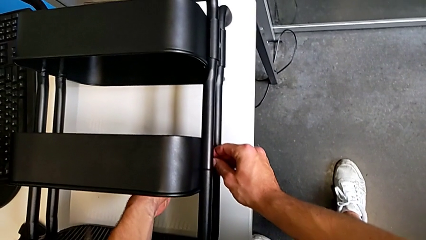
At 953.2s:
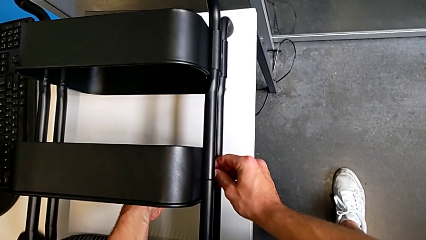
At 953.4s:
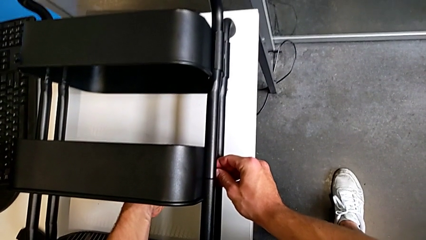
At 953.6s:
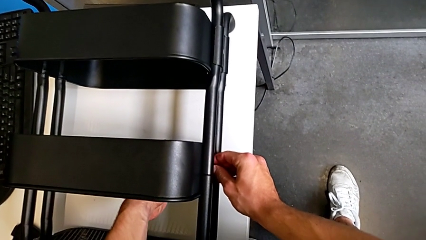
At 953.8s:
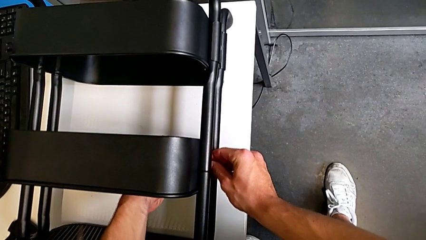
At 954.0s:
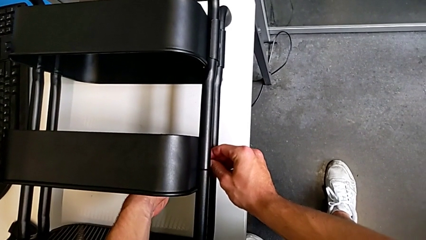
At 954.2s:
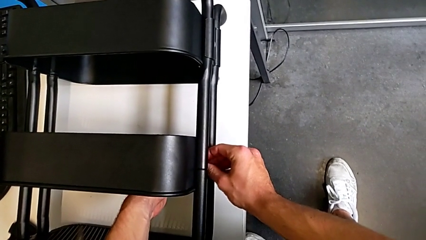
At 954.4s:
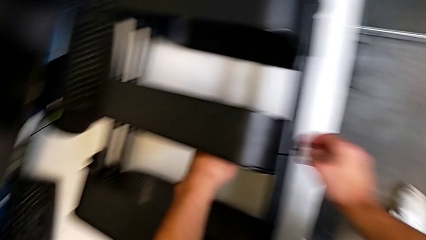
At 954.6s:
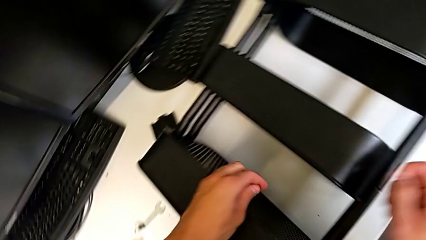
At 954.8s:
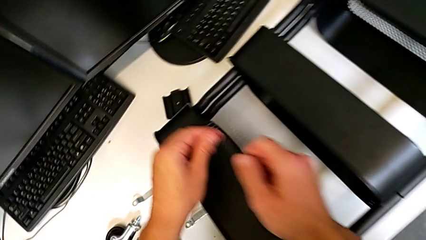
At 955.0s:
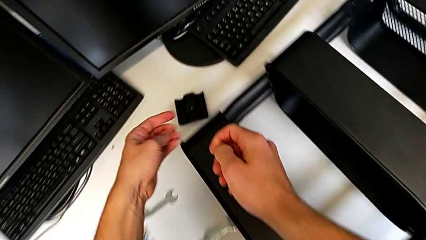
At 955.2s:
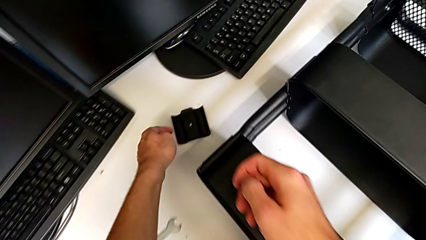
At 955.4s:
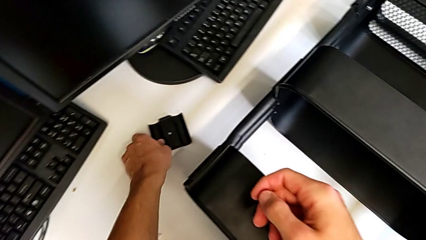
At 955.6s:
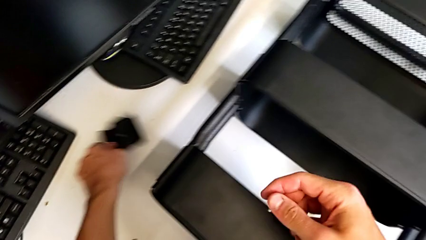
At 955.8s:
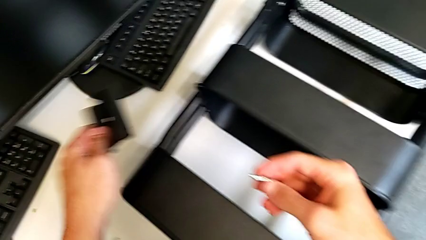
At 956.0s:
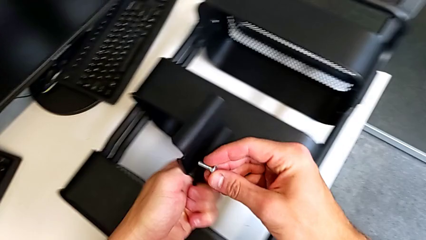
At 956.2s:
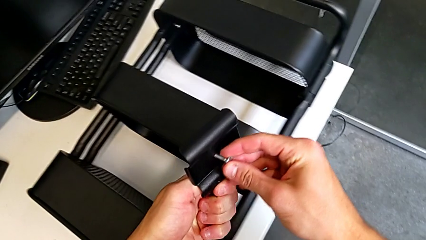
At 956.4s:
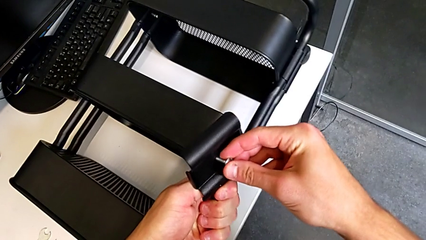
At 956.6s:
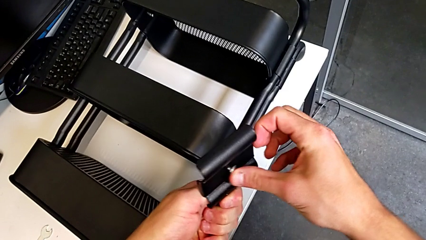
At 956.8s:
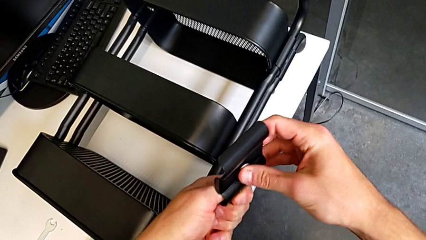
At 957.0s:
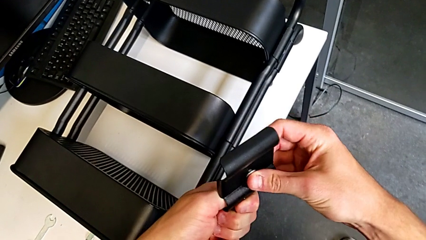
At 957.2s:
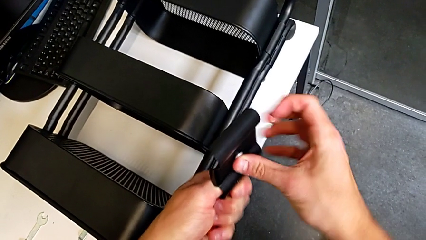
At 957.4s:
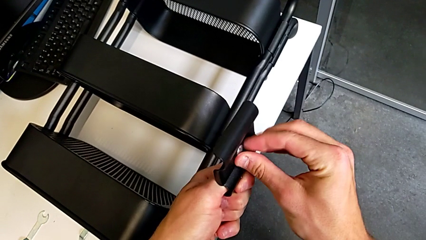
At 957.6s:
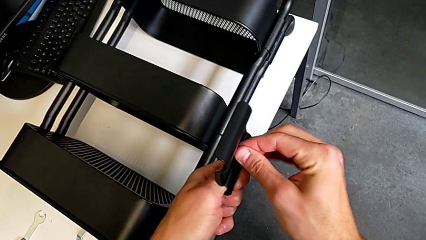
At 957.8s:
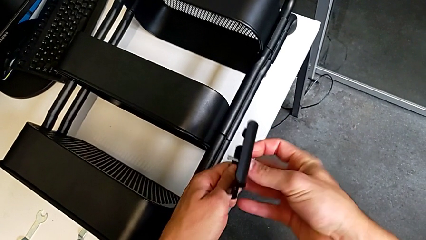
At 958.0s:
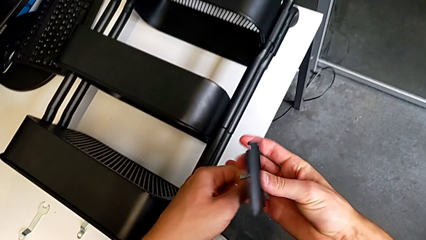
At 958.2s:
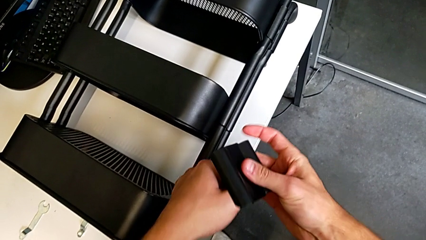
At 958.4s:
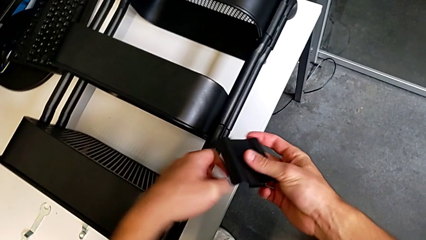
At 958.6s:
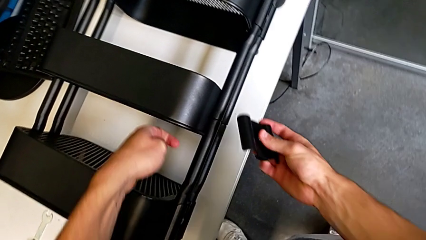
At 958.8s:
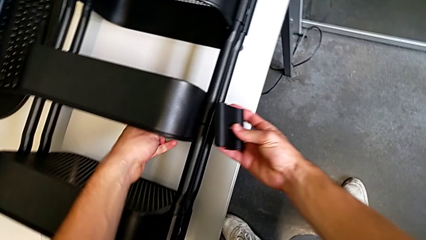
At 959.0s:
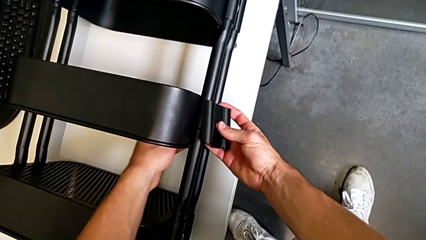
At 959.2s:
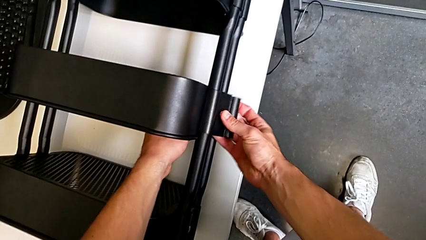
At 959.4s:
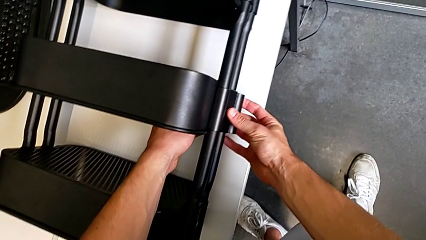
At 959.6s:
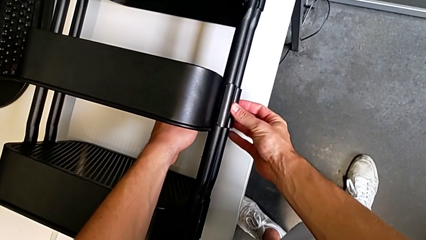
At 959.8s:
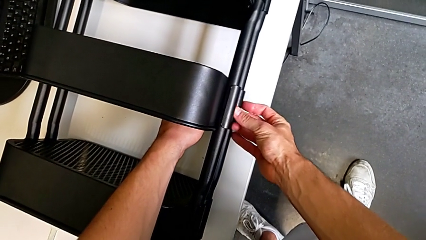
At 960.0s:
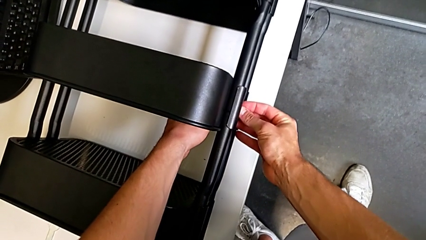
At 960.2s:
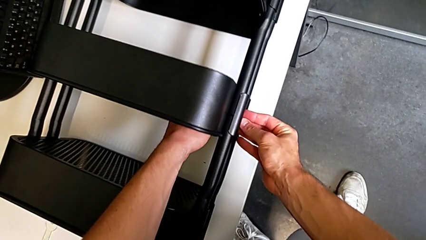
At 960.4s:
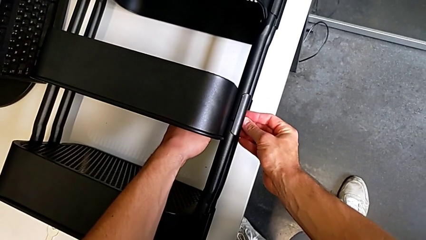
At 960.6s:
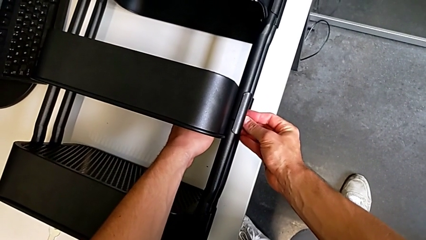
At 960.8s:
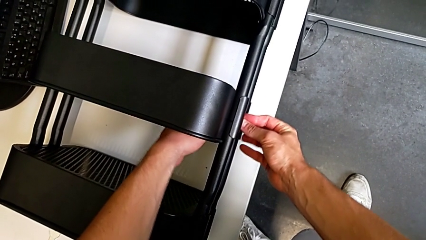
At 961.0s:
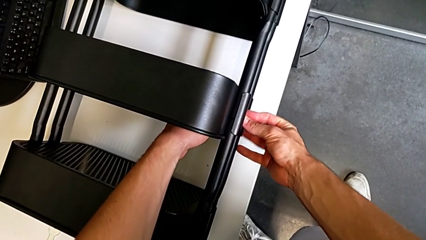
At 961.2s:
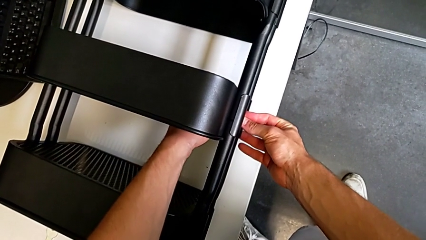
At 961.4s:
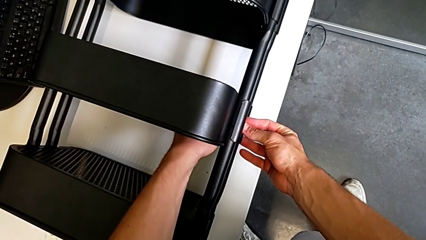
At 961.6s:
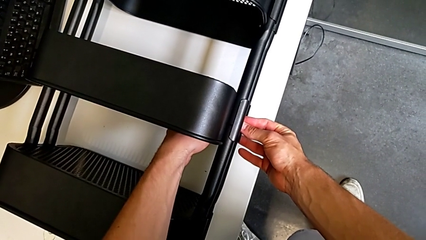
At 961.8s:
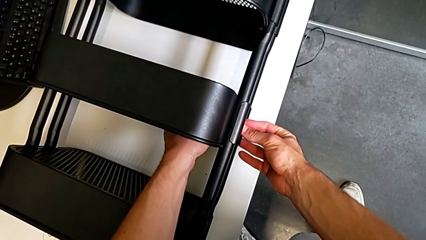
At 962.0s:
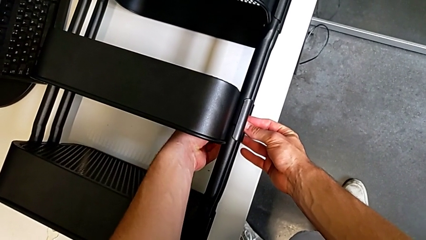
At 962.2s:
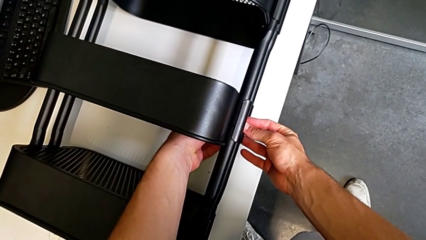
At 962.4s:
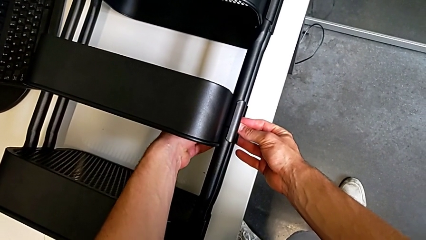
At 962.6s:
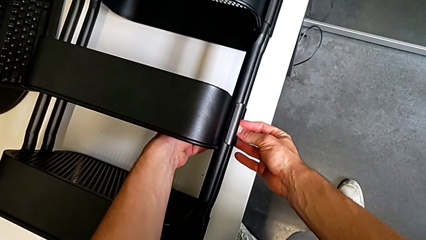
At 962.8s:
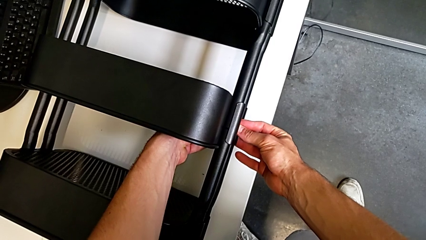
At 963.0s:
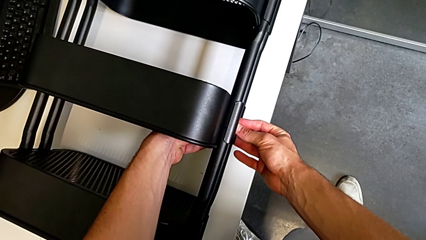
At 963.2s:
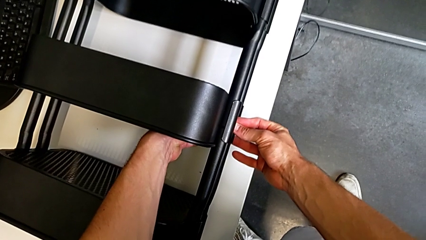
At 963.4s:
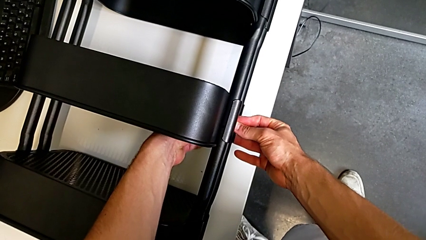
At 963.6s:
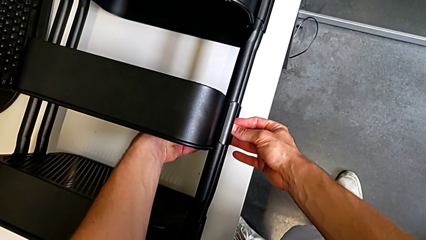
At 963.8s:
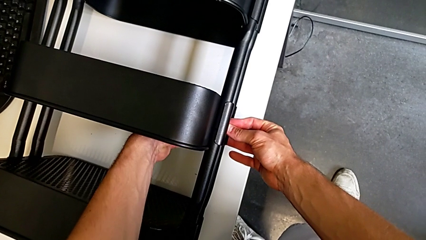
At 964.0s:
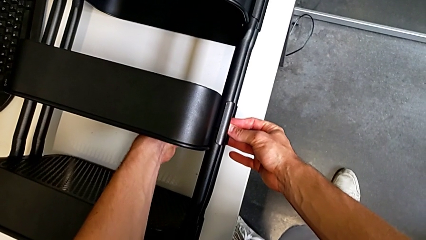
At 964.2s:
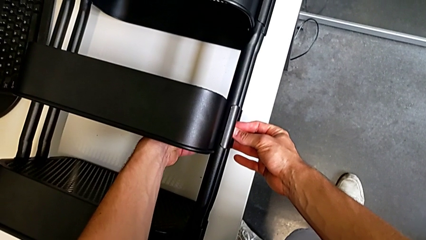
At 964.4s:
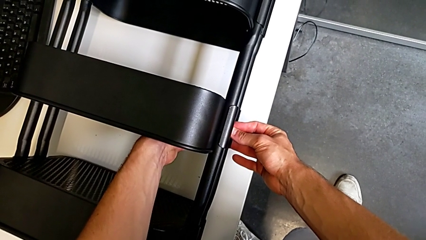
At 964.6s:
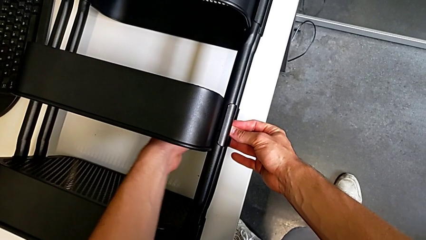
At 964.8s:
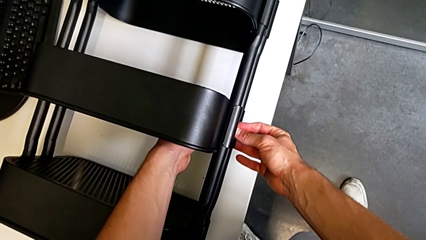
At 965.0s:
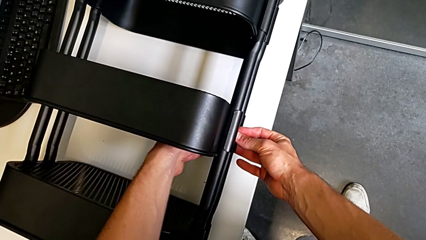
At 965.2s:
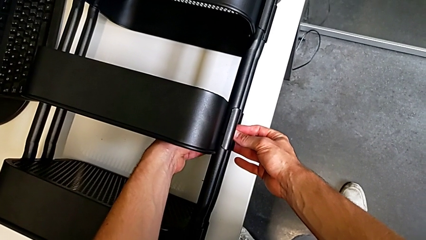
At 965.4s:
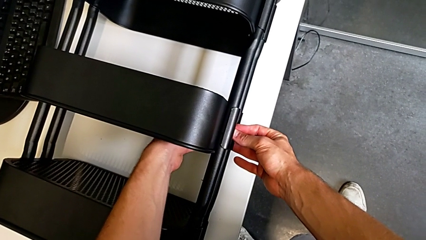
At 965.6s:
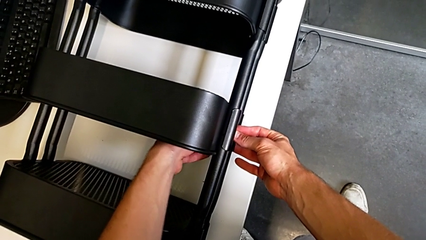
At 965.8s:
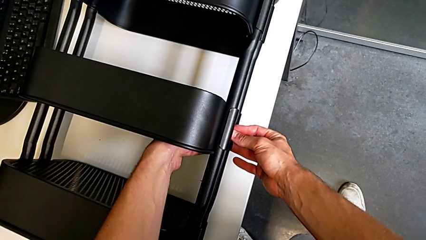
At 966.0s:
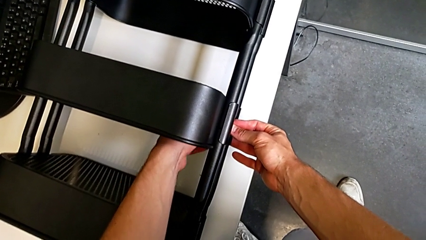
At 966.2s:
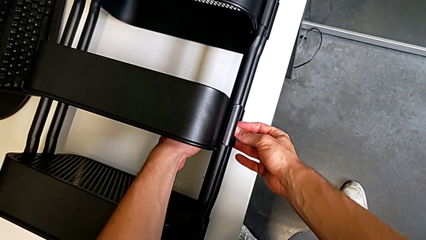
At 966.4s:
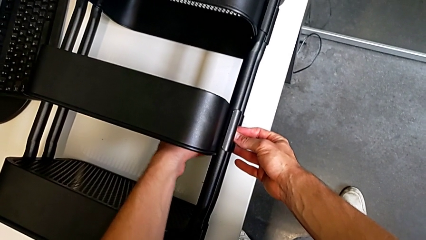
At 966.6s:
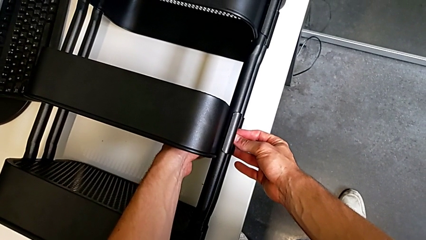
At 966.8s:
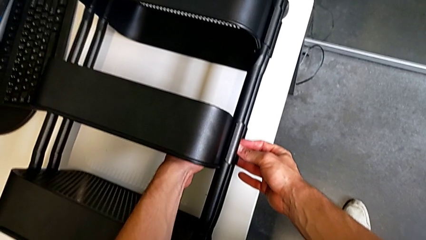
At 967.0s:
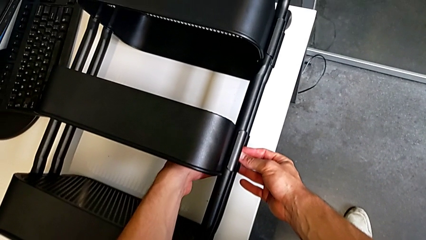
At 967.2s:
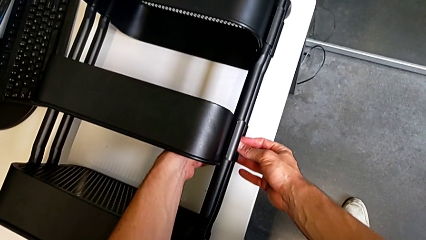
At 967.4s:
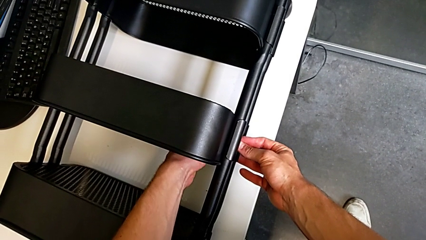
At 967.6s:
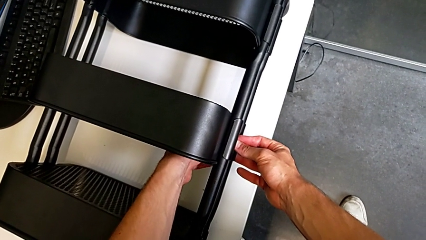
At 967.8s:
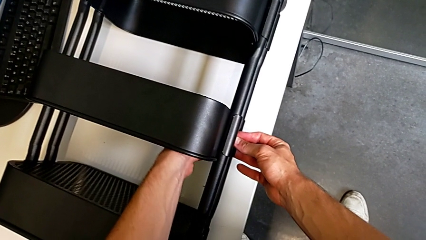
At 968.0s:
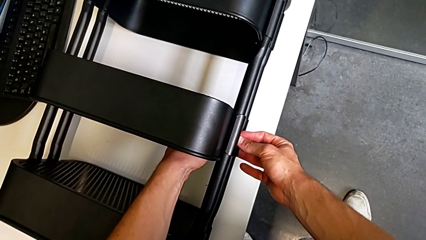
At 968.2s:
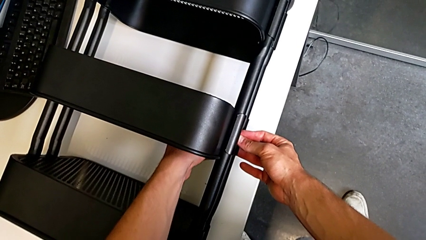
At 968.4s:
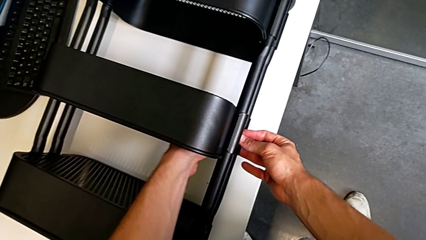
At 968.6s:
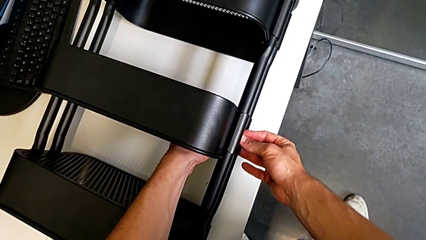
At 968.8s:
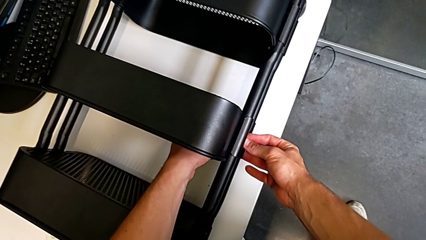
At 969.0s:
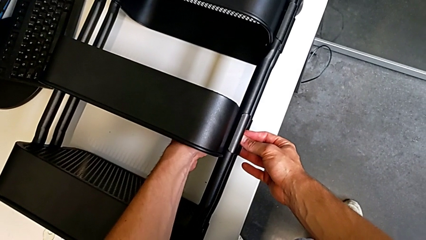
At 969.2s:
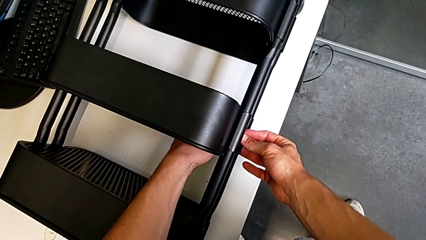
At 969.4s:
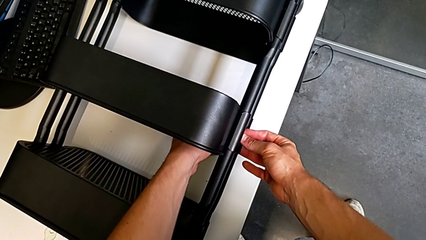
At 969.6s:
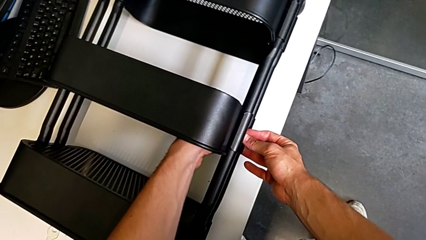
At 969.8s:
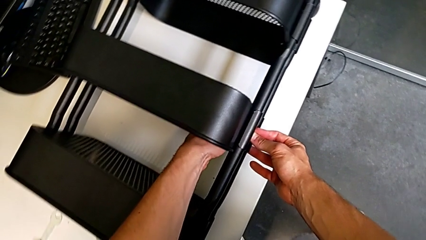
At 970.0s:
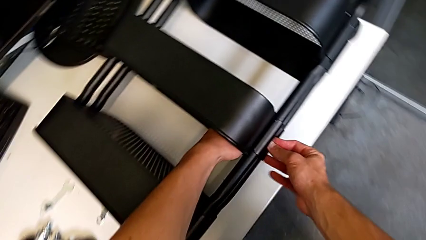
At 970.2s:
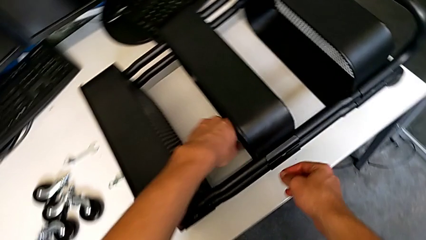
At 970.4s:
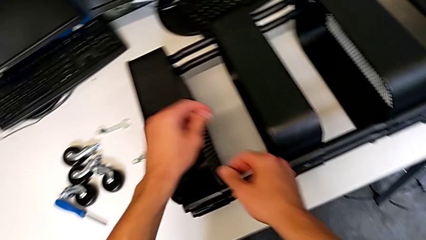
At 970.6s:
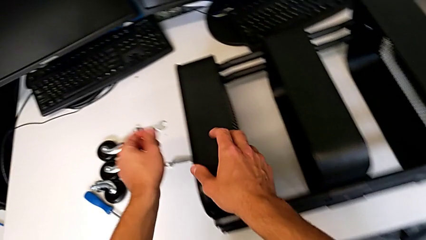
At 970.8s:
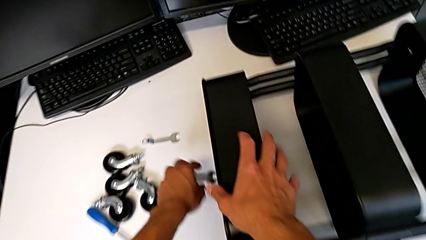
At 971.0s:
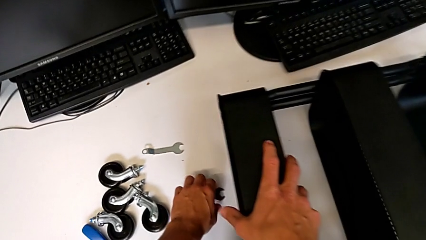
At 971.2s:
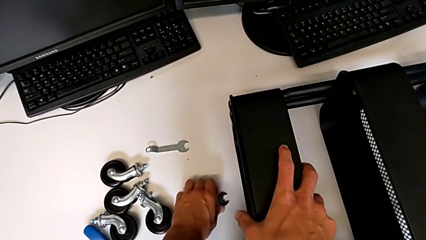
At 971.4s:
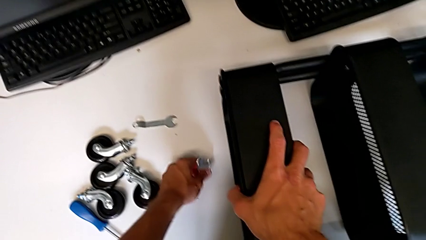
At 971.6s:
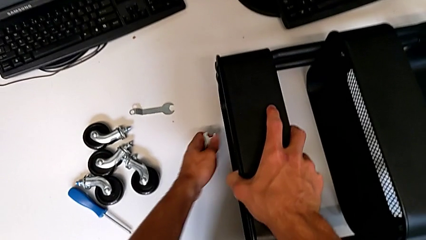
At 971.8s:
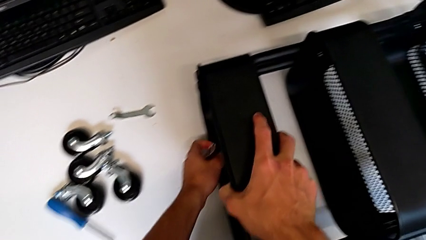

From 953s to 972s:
The camera wearer is screwing the middle tray of the furniture. They wrongly insert the screw, grab the bracket, insert the screw, assemble the bracket, insert the hex nut, screw it and grab the hexagonal wrench.
